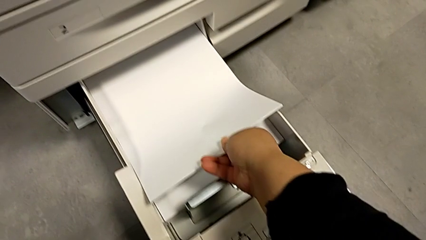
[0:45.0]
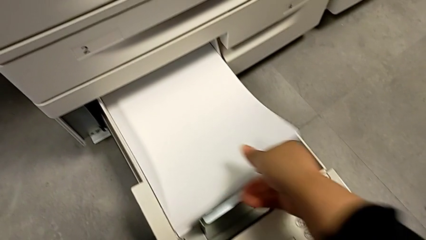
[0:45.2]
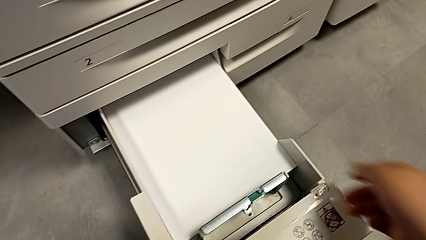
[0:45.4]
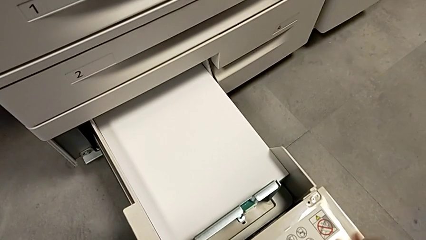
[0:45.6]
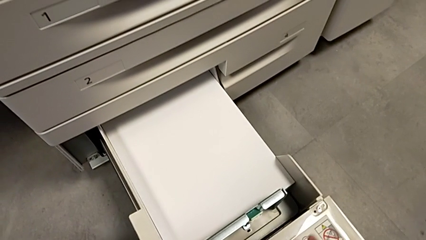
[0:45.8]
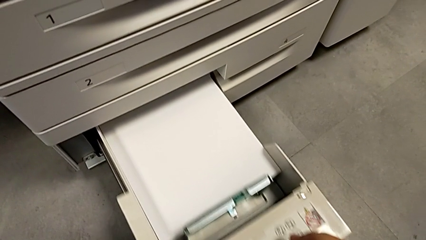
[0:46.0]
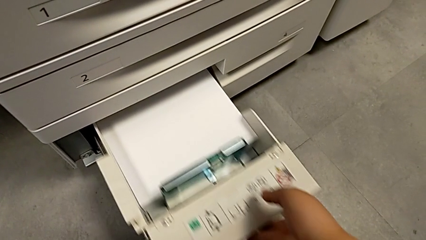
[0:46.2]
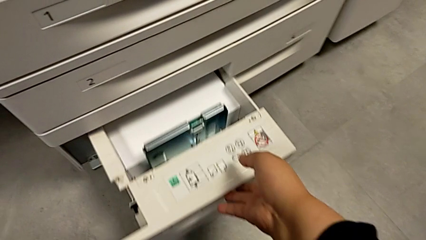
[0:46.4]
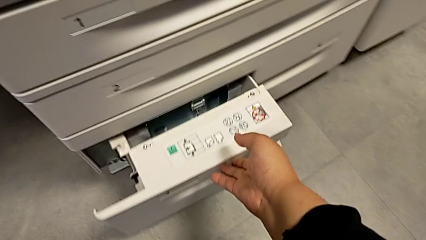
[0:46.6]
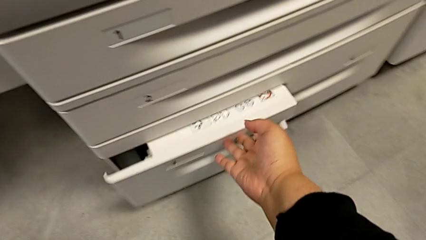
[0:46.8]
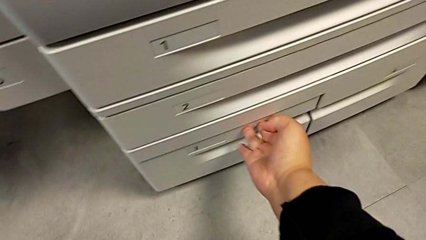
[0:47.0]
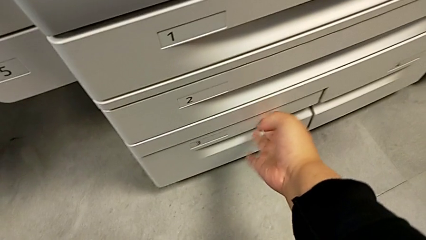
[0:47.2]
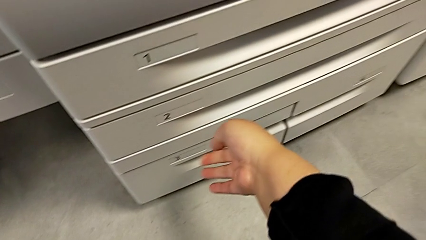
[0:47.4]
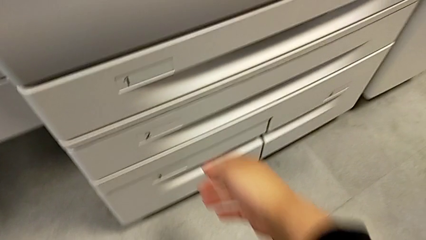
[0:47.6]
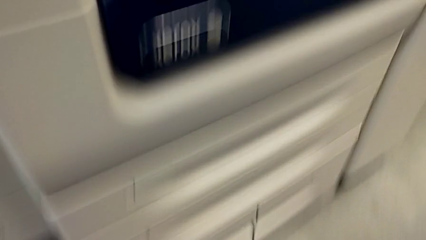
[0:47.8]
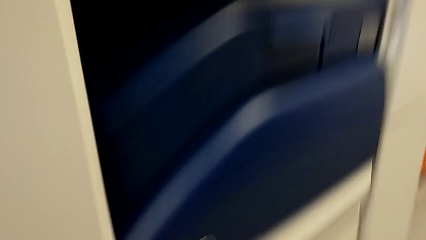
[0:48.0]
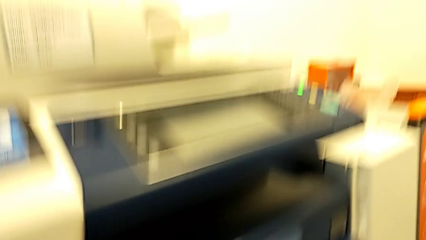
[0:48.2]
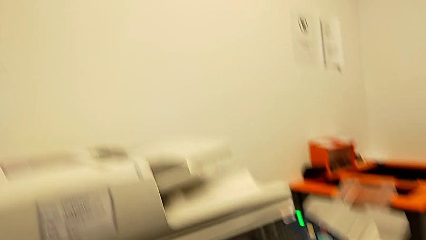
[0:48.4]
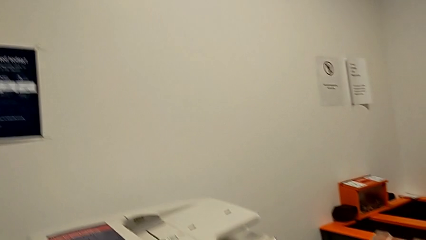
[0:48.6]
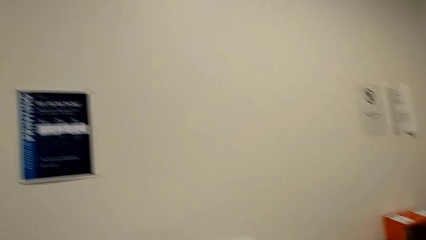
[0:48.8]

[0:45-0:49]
The camera wearer is loading a paper stack into the printer. They close the third paper tray.
